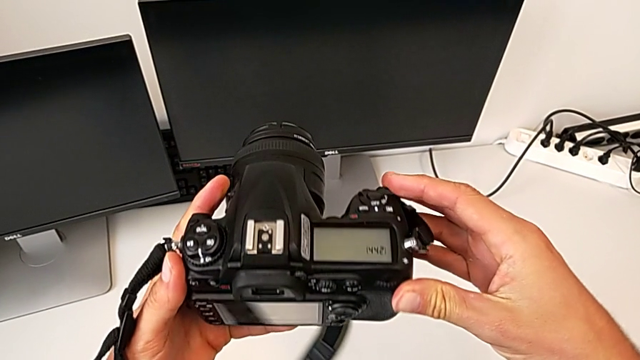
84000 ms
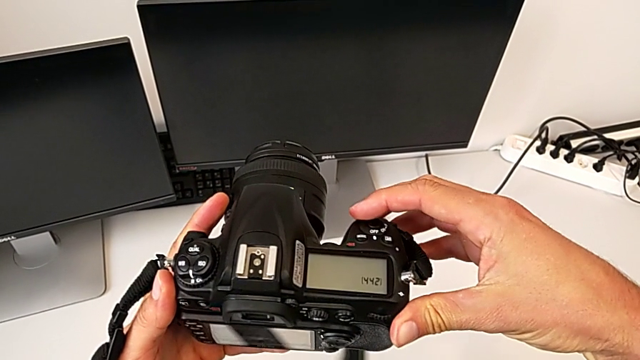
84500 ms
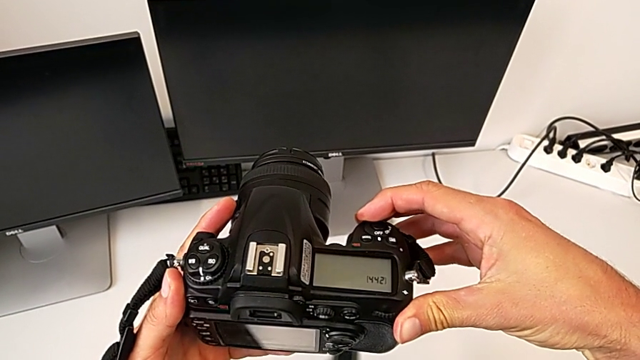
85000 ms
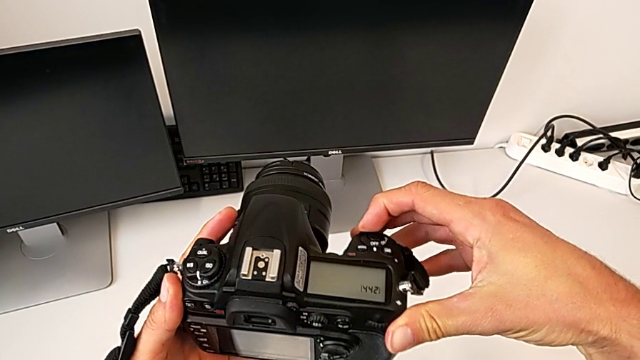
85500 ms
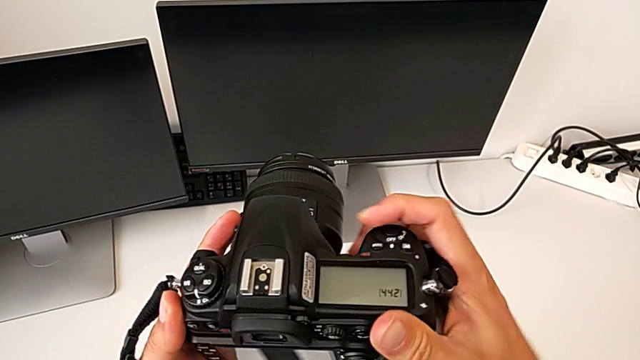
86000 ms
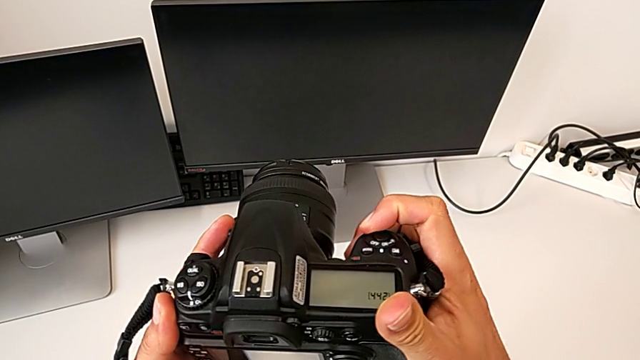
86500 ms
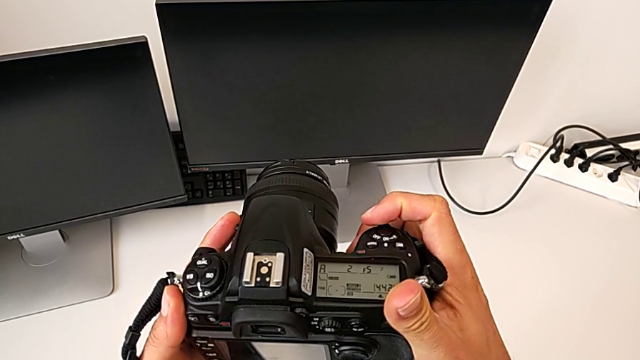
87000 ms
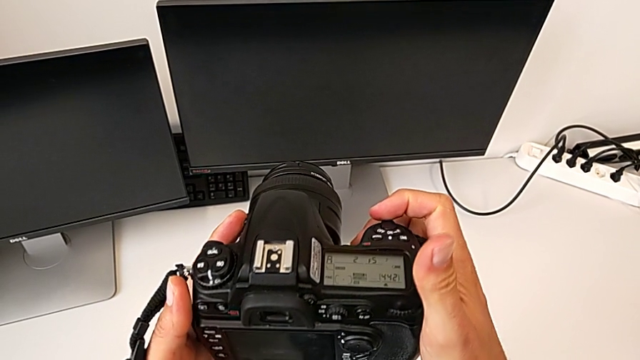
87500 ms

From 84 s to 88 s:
The camera wearer is turning on their DSLR. They hold the DSLR and slide the power button.

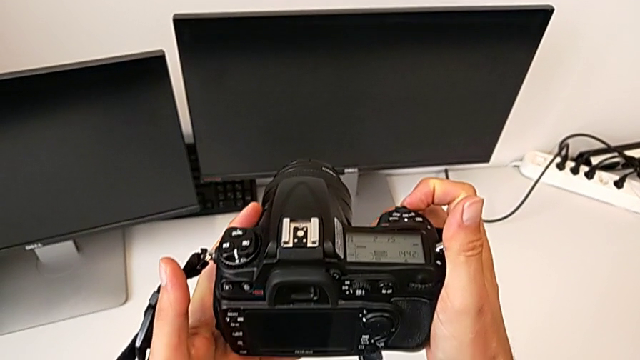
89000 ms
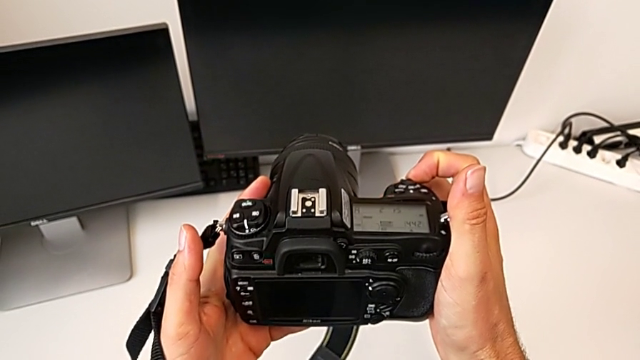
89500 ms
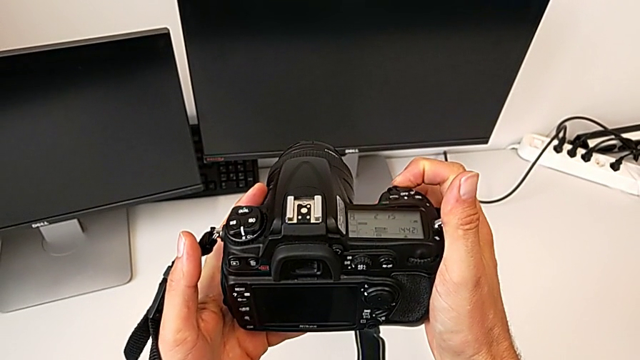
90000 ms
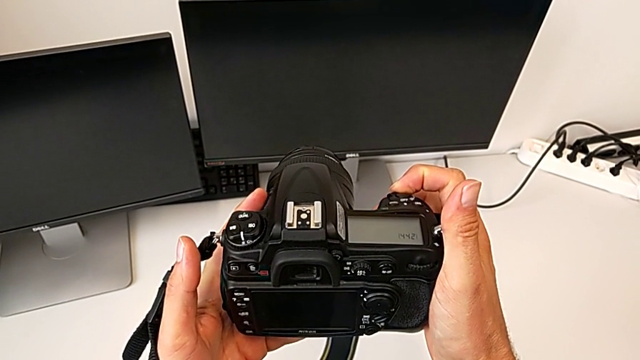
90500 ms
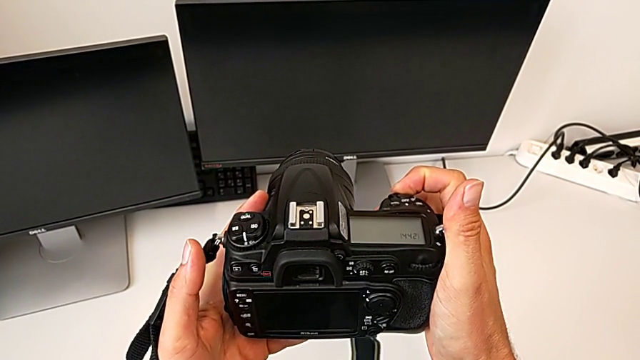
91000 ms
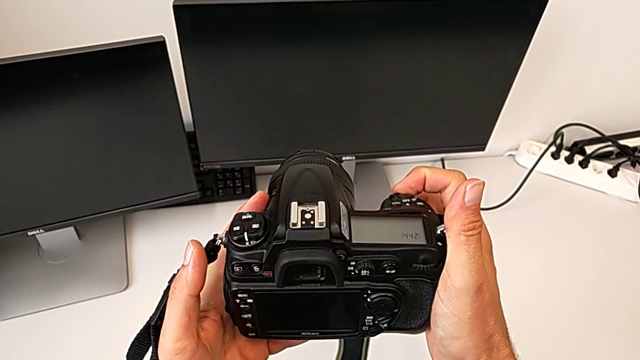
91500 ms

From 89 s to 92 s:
The camera wearer turns off their DSLR. They slide the power button.

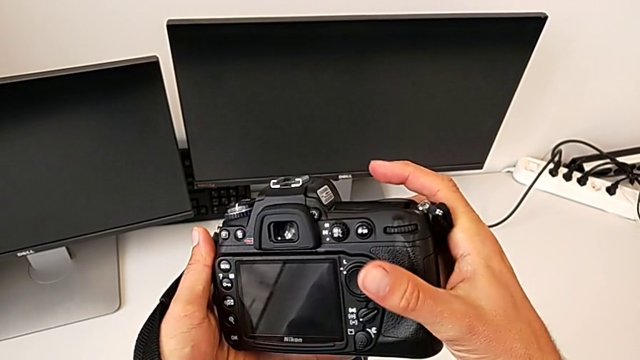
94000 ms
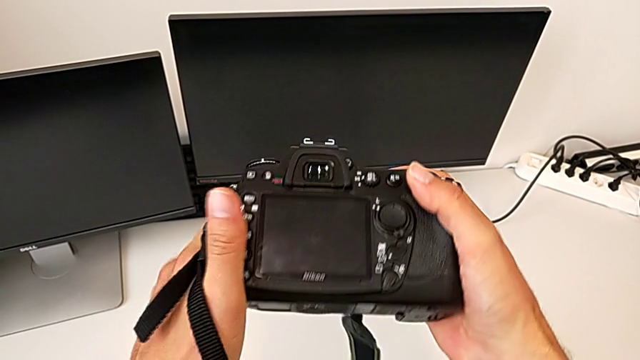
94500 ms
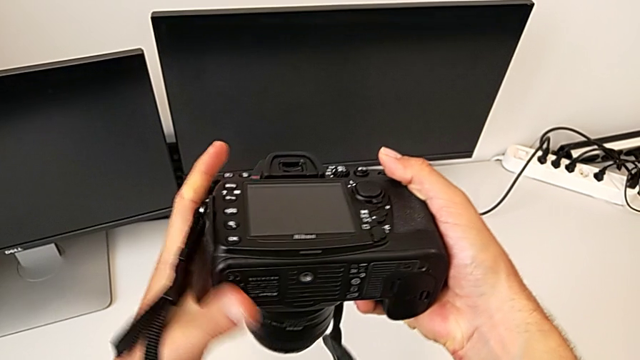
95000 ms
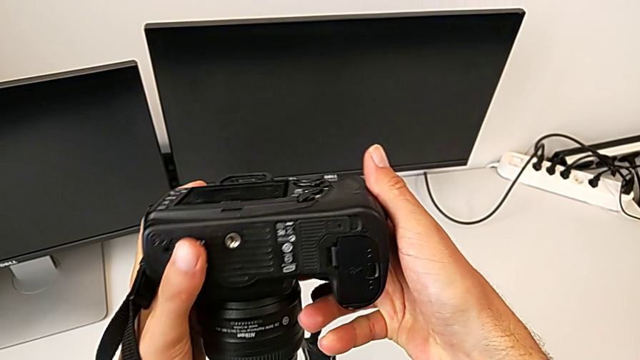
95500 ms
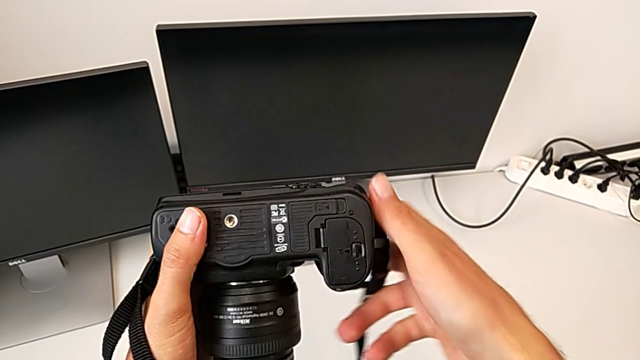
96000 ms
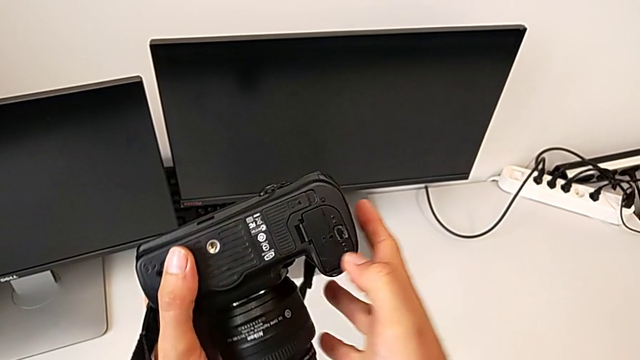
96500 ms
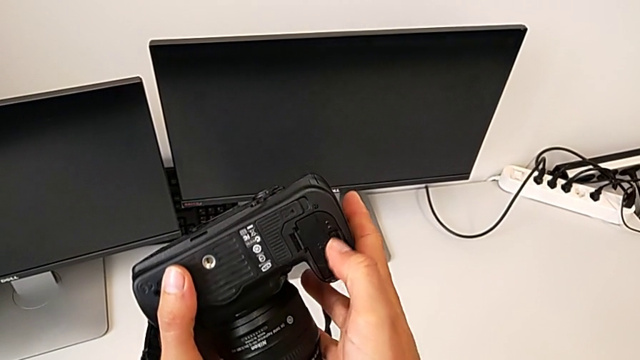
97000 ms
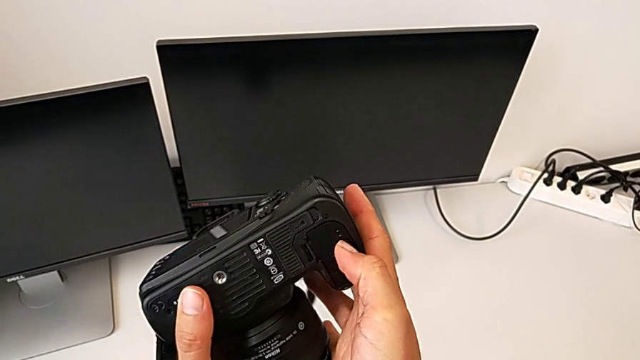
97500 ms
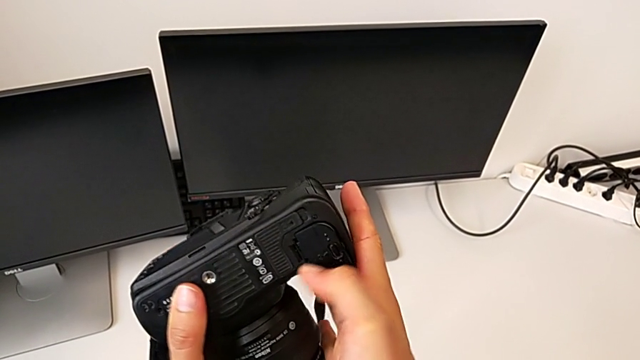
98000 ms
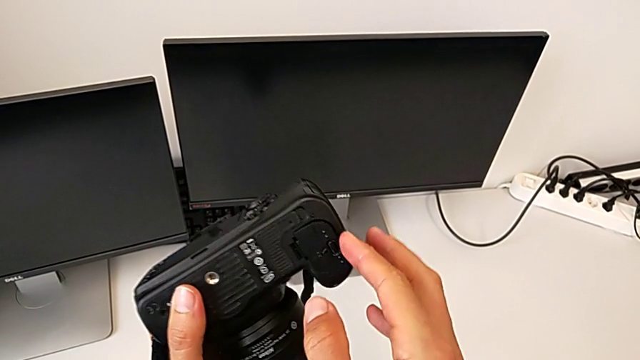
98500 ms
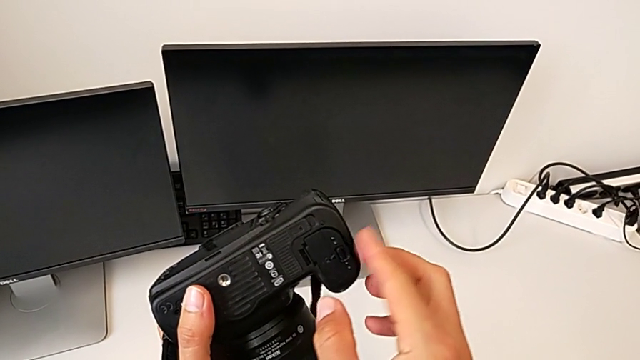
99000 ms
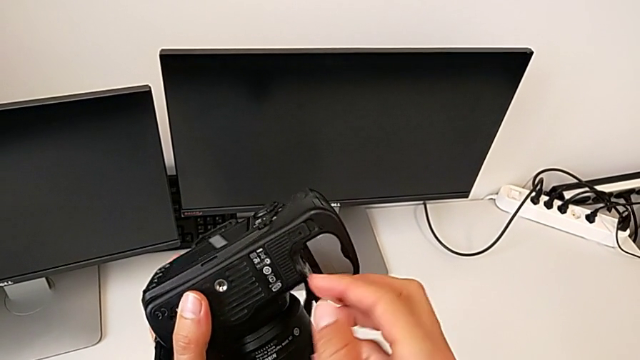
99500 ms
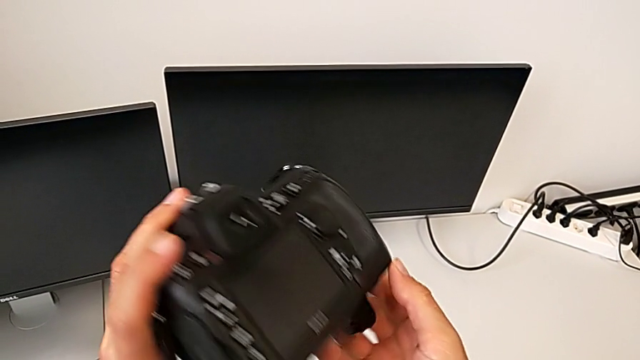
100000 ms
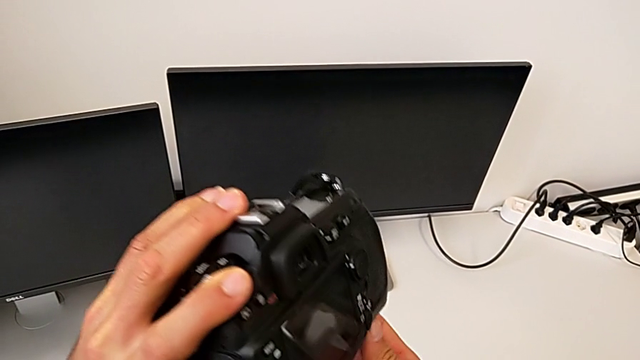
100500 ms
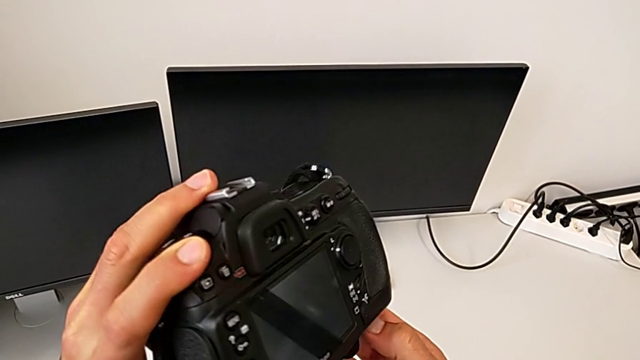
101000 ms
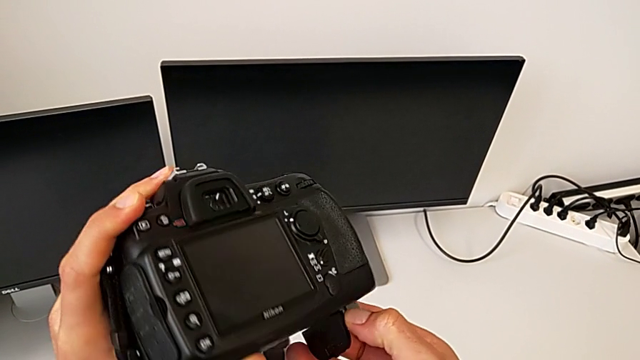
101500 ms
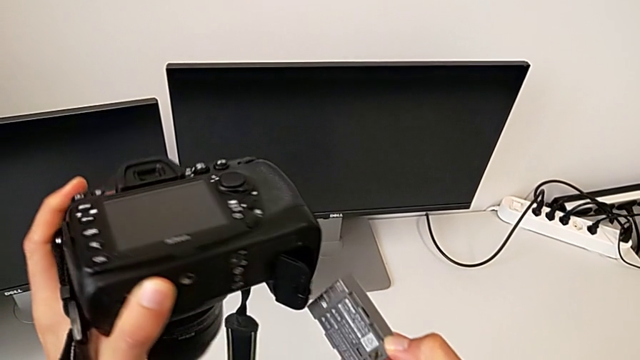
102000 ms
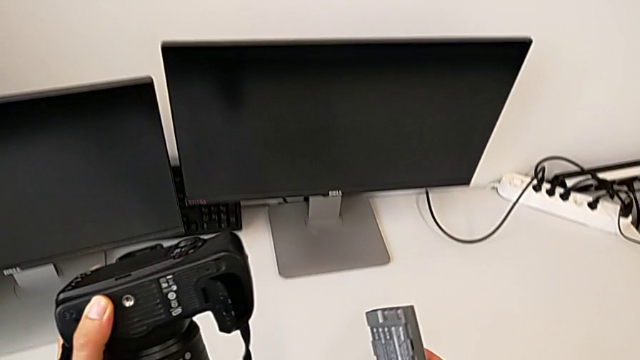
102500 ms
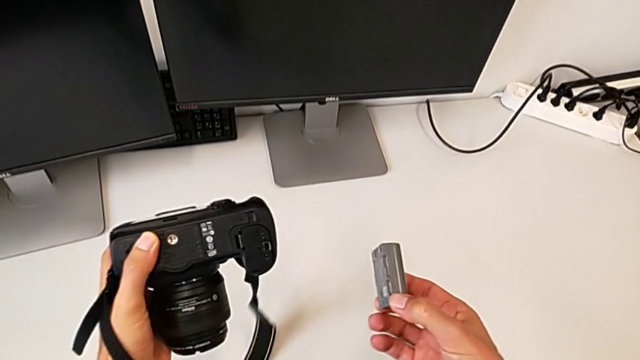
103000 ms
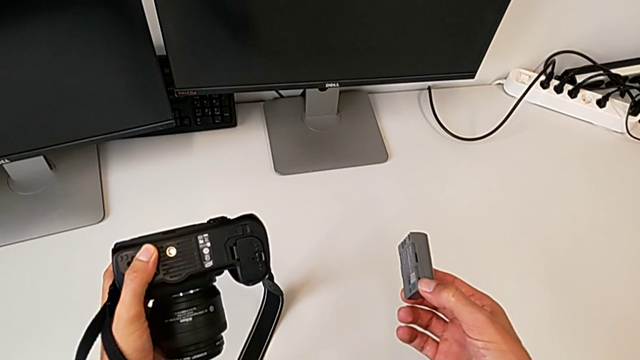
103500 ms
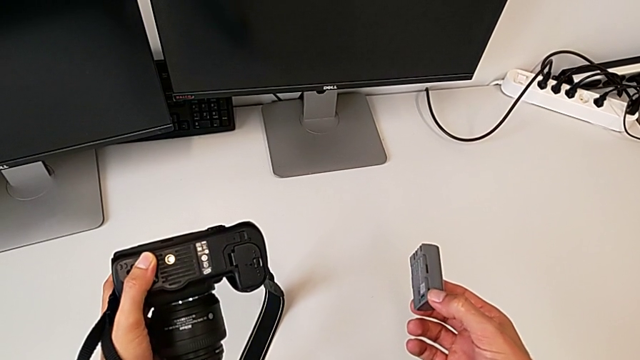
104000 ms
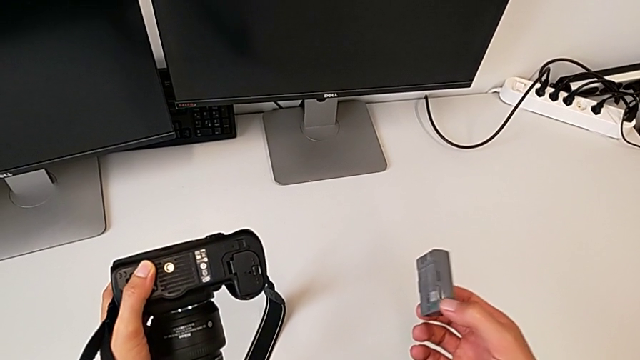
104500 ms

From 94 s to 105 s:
The camera wearer removes the battery. They flip the DSLR, inspect it, grab the battery door, open it, flip the DSLR, grab the battery and hold it.

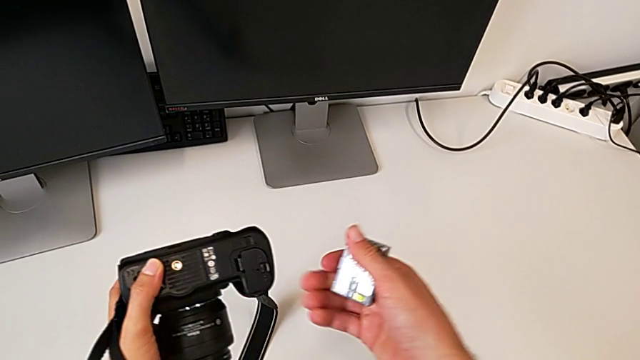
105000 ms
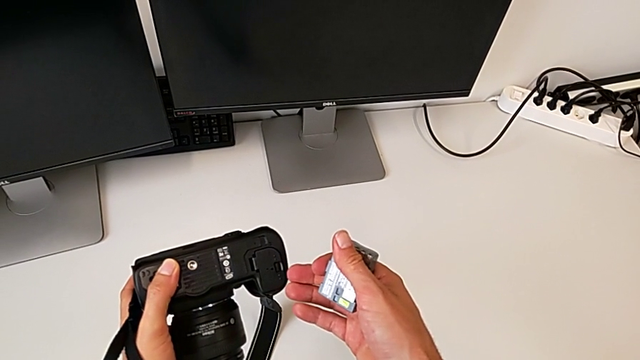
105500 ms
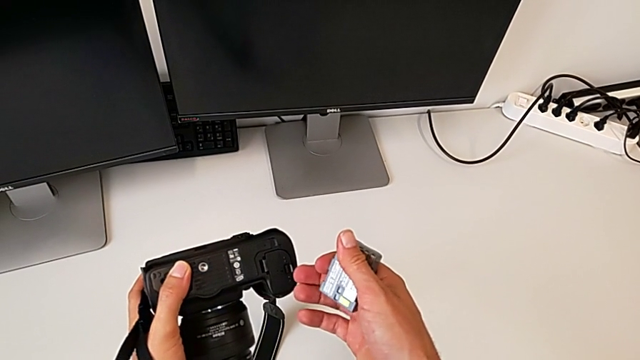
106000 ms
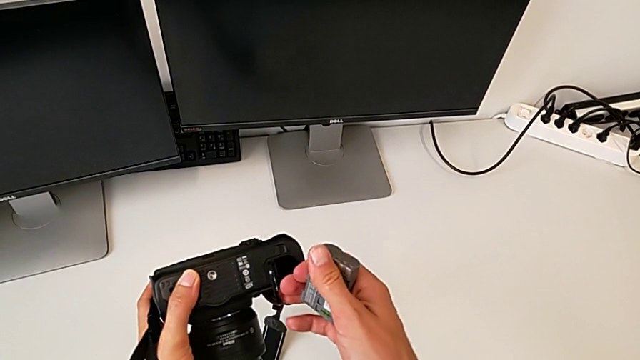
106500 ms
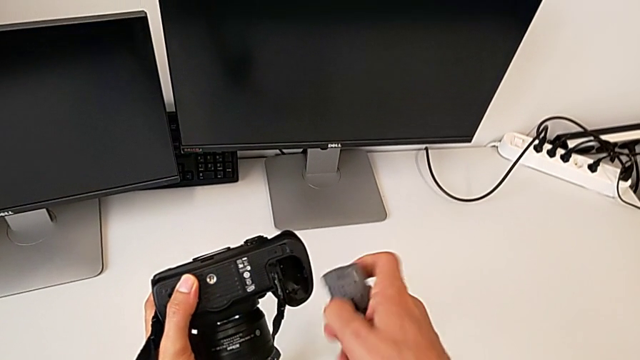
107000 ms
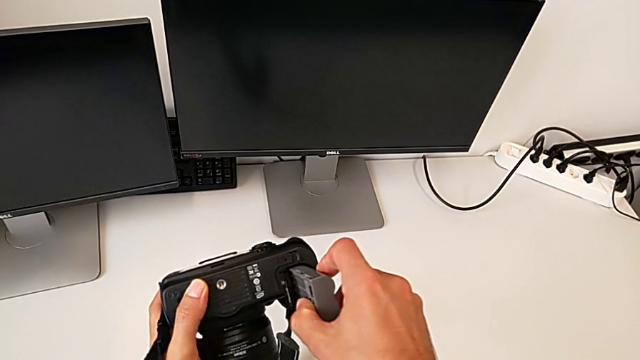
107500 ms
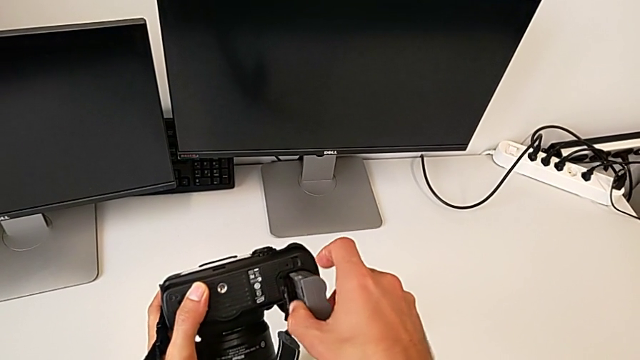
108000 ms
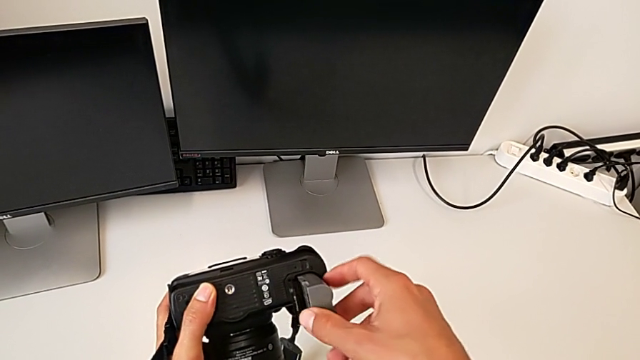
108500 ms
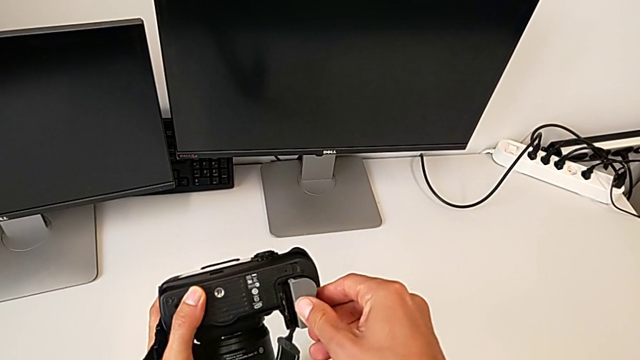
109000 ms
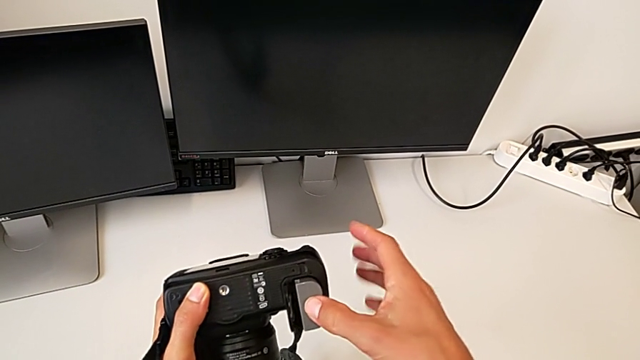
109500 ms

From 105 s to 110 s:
The camera wearer is inserting a battery. They open the battery door and begin to insert the battery.
